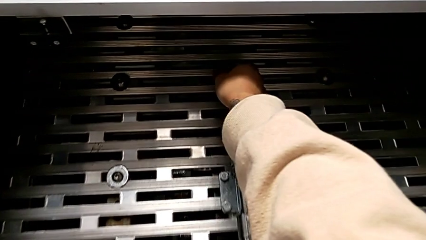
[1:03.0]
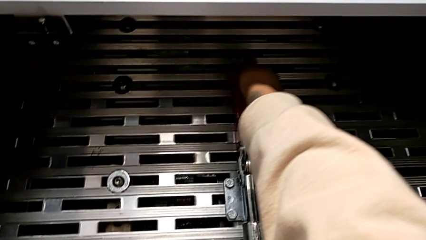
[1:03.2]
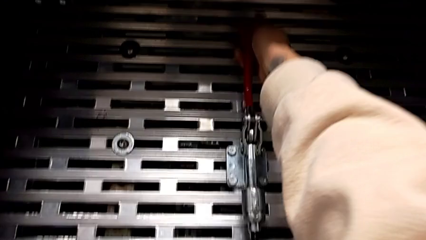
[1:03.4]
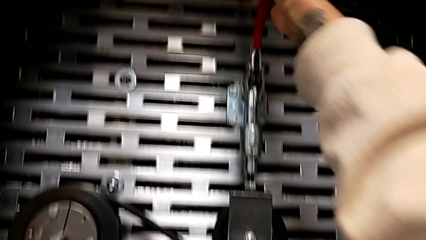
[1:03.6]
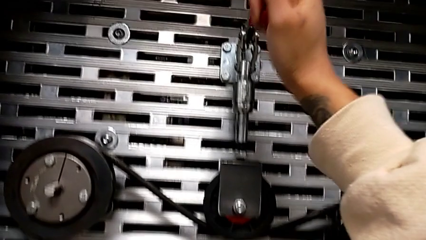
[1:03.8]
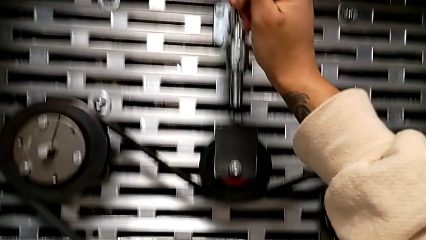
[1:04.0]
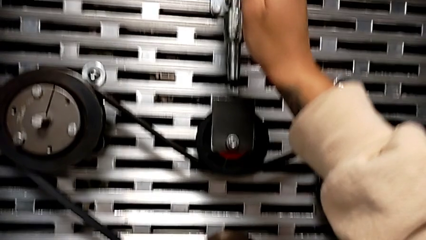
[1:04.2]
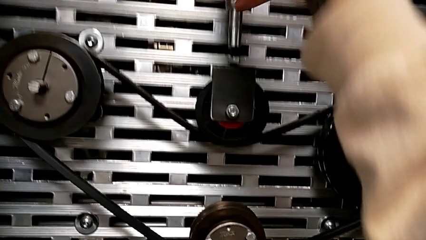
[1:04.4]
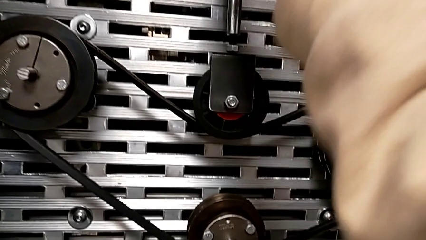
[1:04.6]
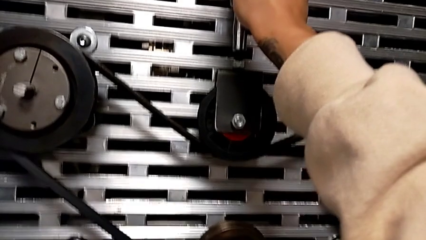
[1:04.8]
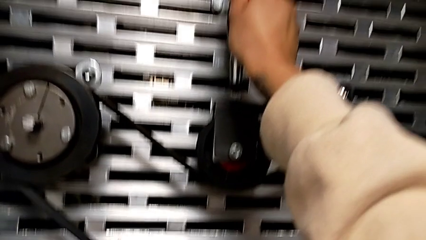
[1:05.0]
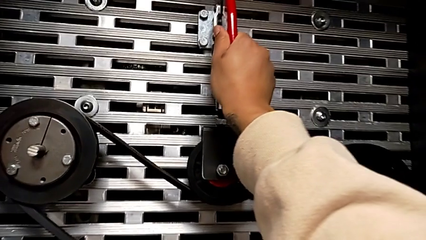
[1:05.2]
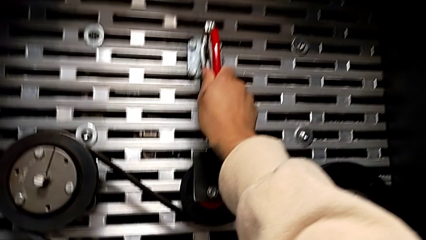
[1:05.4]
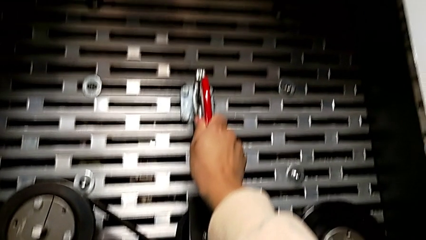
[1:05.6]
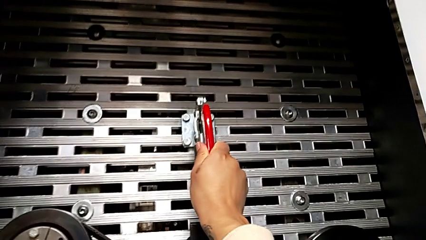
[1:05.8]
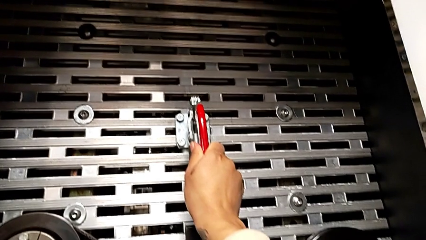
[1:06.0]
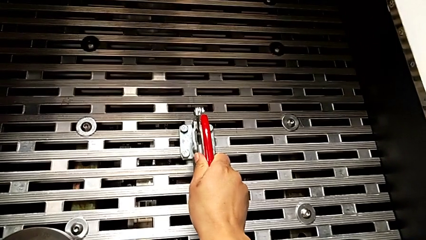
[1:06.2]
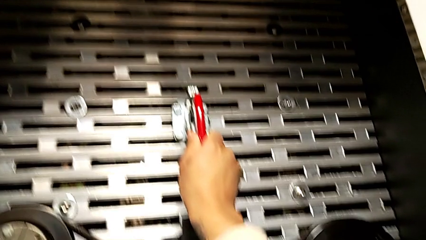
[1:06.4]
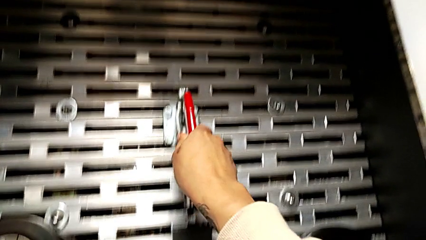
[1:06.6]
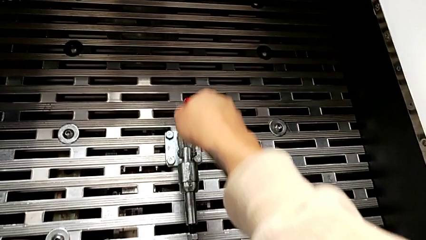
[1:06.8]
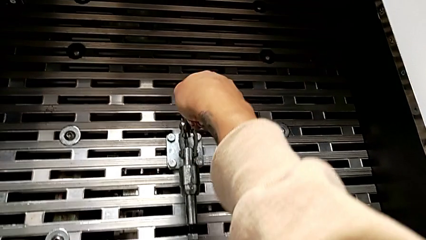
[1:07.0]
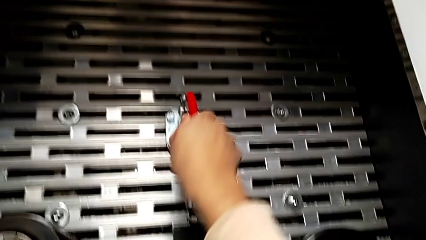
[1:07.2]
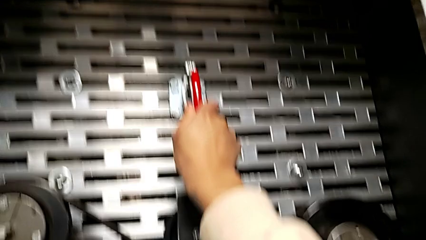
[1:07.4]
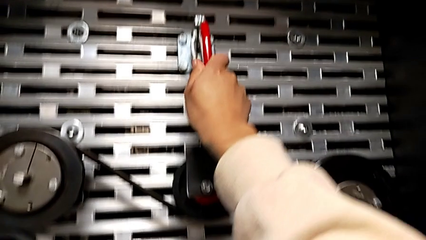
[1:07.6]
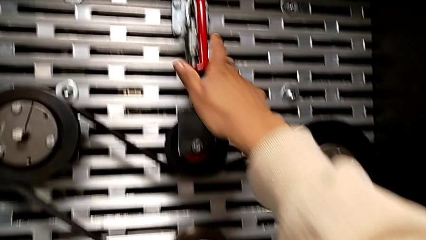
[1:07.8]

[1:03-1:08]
The camera wearer tightens the belt. They push the red lever, wrongly pull the lever and push the lever.

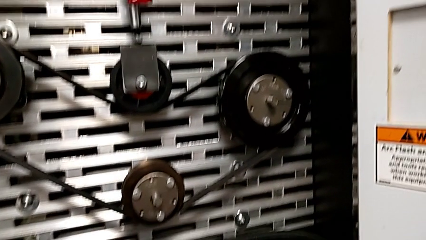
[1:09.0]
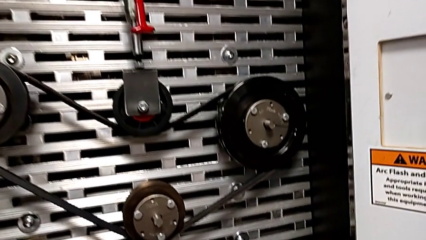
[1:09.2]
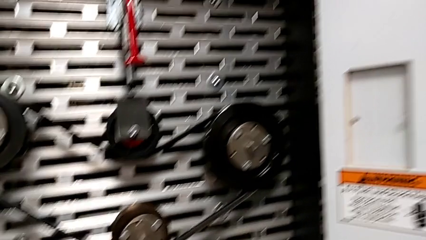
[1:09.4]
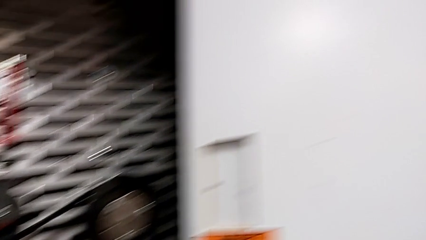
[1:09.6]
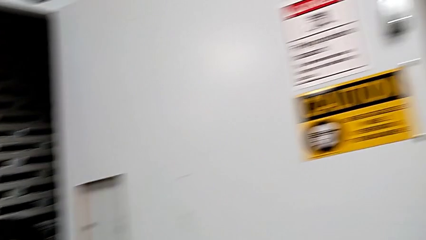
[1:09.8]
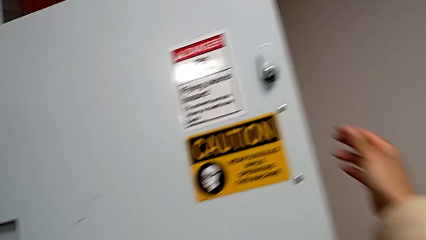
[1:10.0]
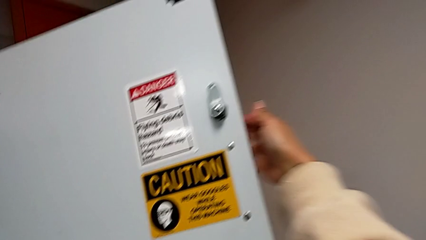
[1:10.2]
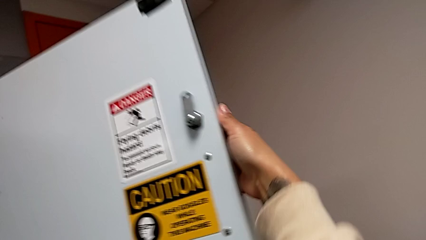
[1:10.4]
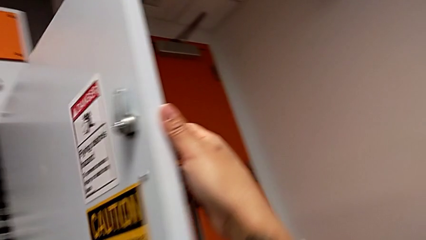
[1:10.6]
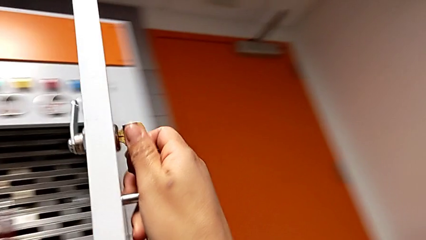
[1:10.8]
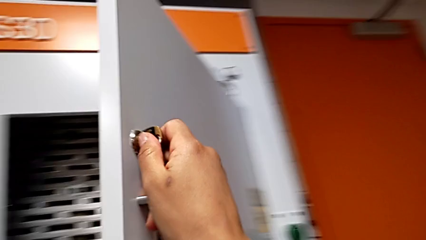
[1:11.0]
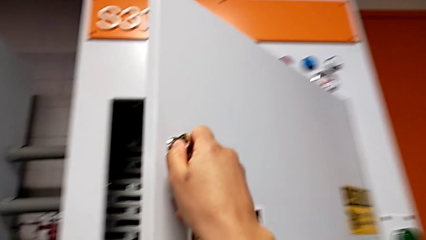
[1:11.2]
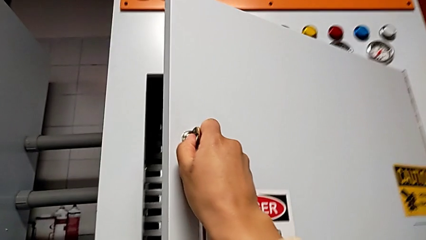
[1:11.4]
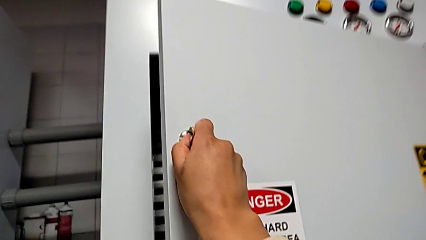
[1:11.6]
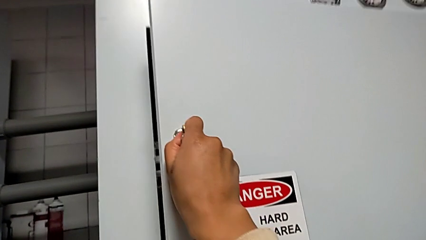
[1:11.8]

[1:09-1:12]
The camera wearer closes the front panel door. They close the front panel door.

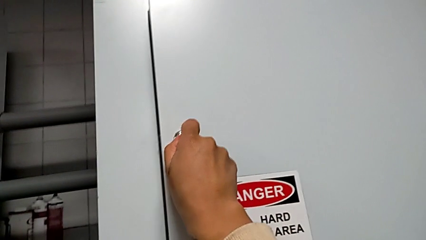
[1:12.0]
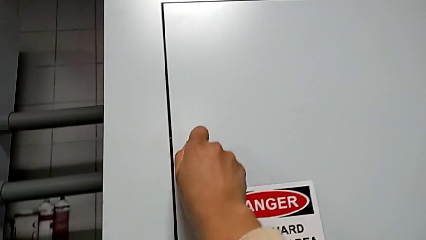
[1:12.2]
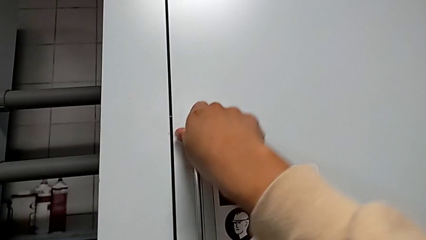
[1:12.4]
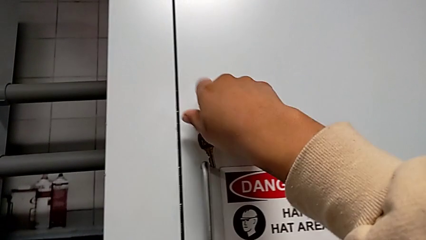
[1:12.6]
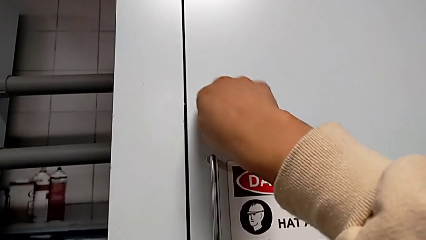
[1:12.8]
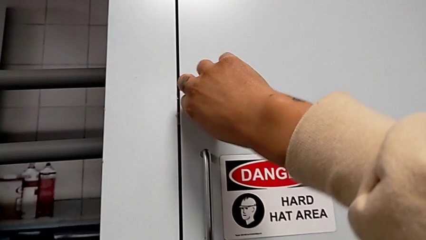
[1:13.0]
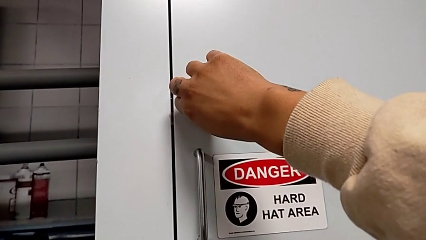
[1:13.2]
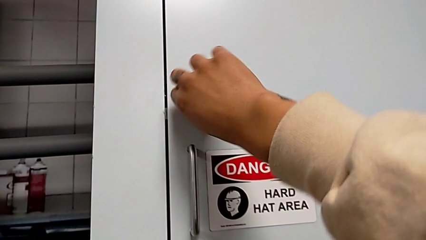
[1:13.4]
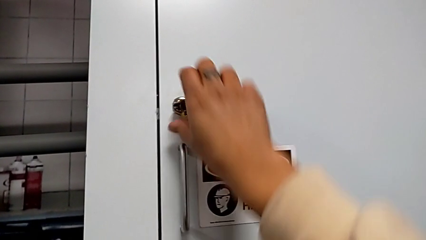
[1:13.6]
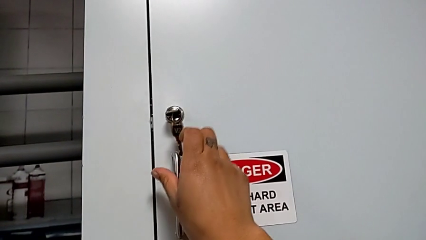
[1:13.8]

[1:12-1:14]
The camera wearer locks the front panel door. They lock the front panel door.

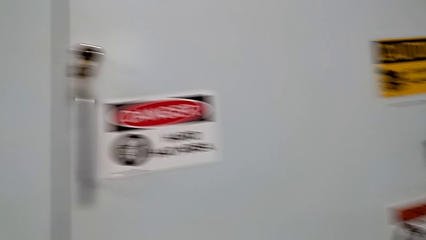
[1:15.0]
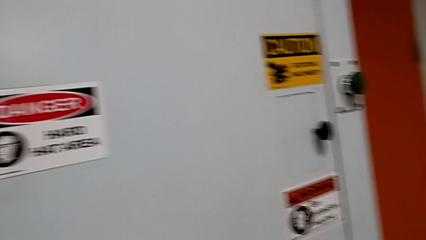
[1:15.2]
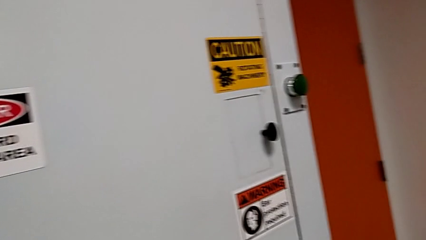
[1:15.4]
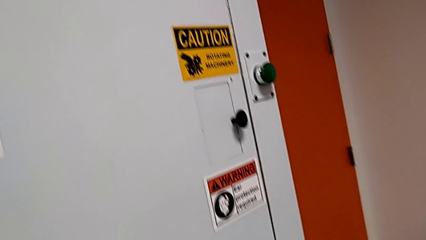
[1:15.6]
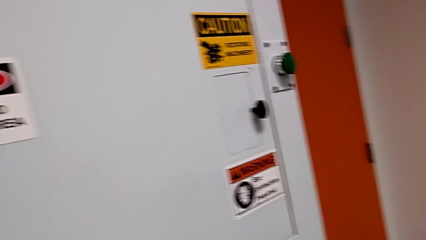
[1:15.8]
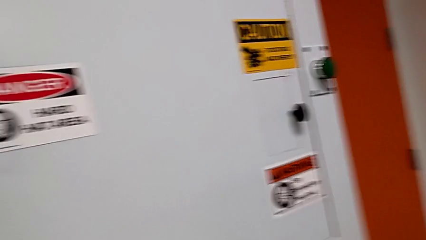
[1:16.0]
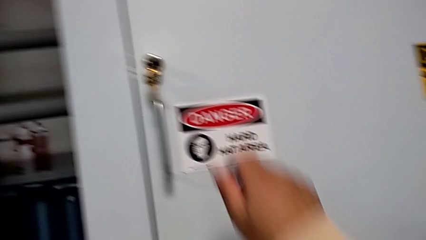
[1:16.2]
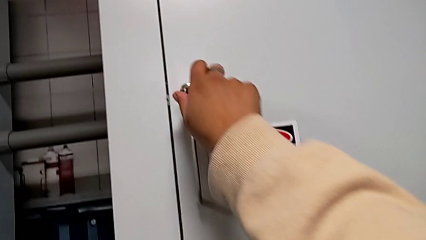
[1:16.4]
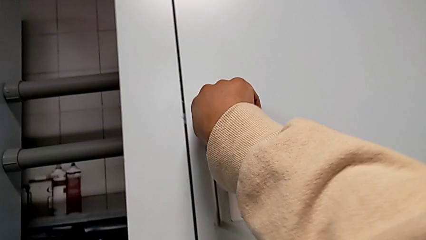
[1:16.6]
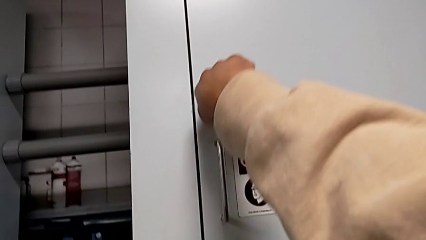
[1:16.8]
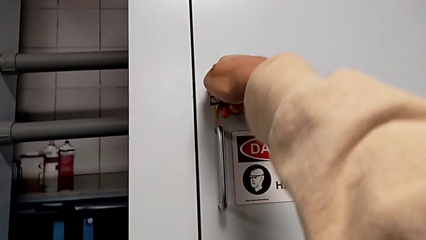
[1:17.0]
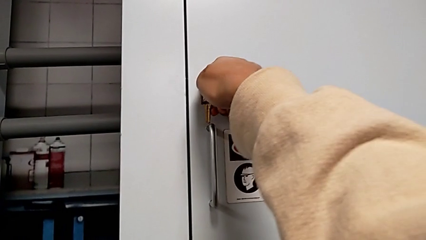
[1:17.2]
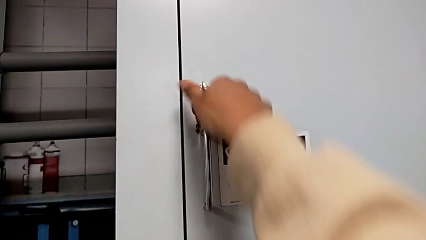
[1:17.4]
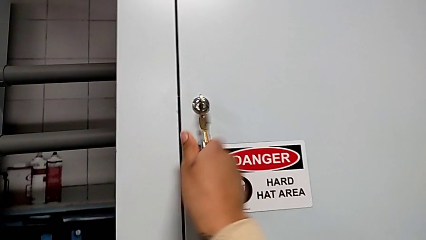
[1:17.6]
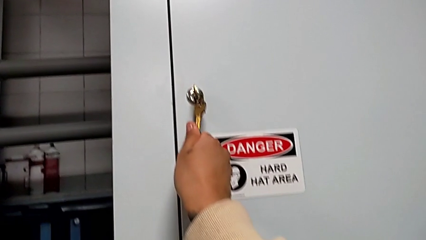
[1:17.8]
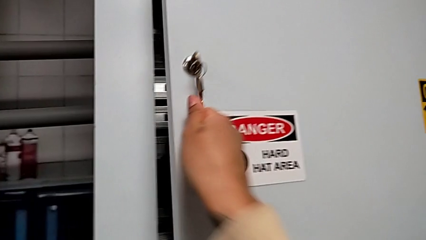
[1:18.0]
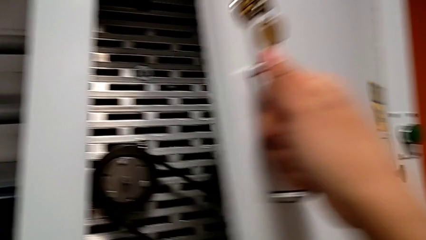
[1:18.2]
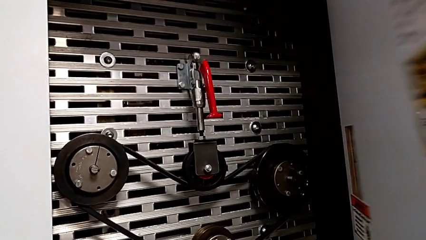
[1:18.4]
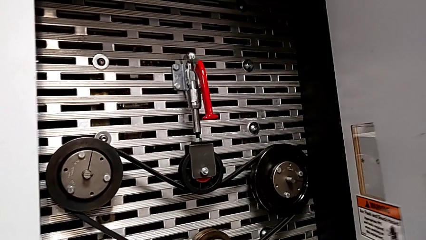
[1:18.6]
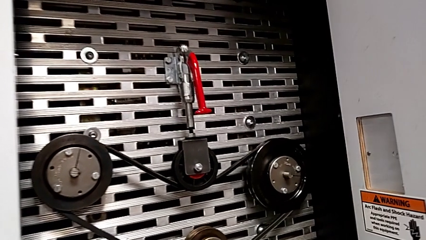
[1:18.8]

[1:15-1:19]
The camera wearer opens the door. They unlock the front panel door and open it.

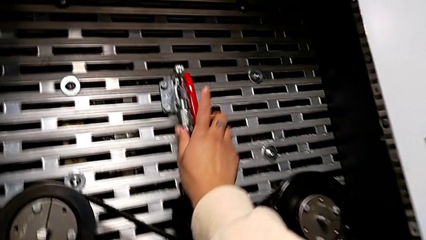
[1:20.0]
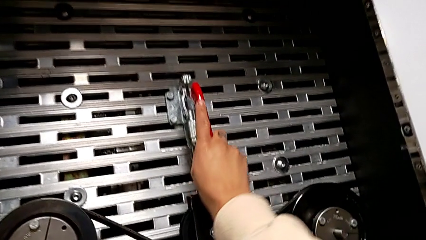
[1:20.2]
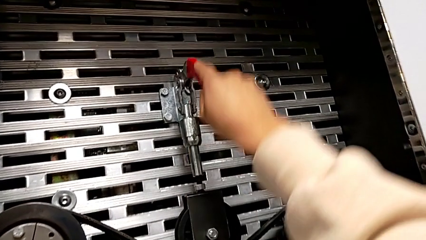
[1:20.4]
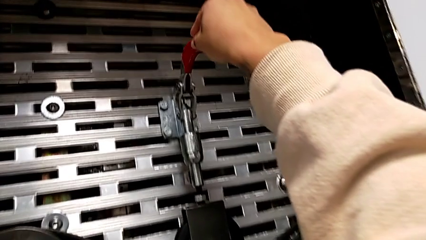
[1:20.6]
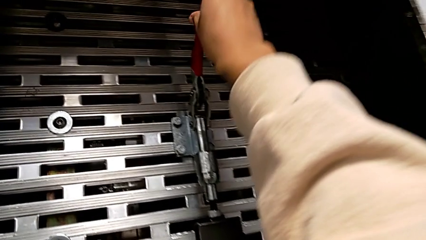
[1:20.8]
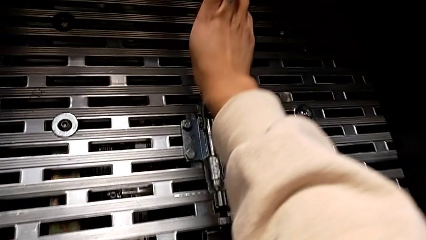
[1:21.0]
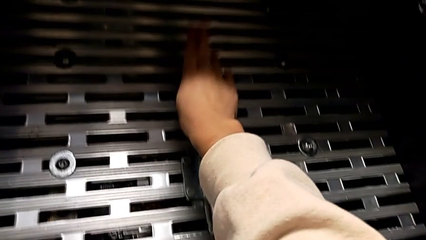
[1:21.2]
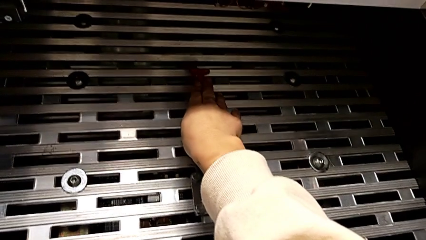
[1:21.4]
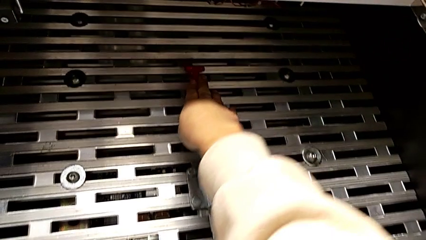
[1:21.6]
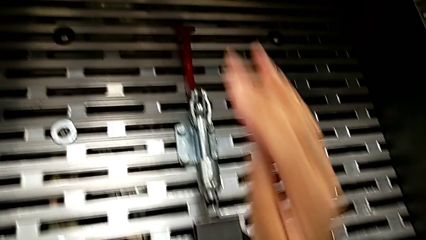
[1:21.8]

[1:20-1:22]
The camera wearer releases the belt. They pull the red lever.
